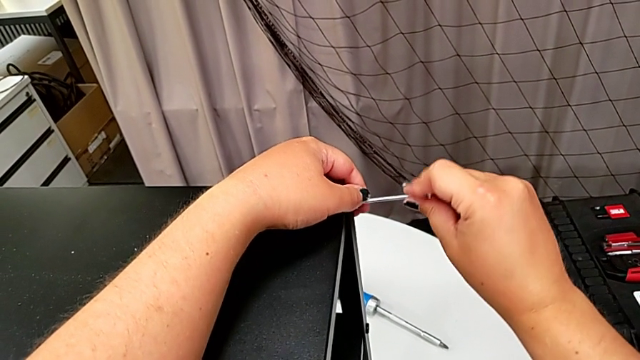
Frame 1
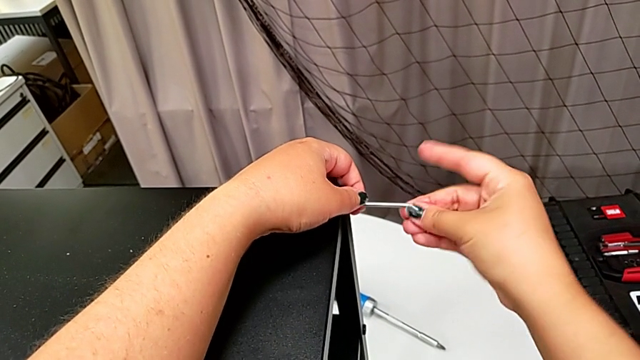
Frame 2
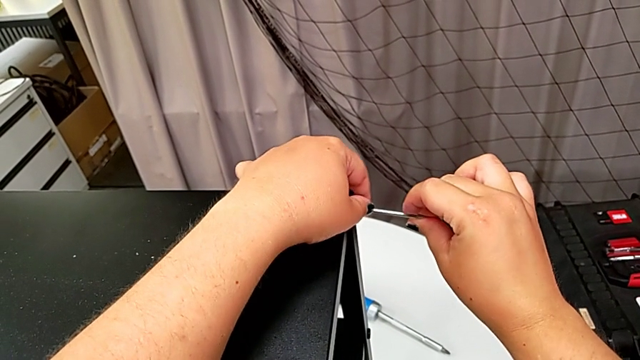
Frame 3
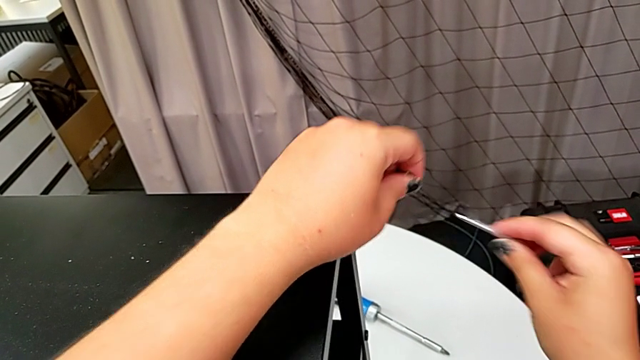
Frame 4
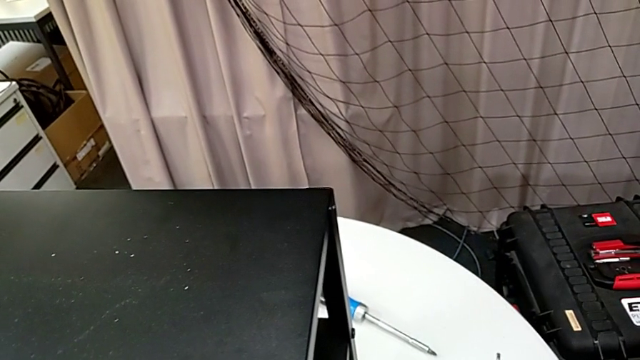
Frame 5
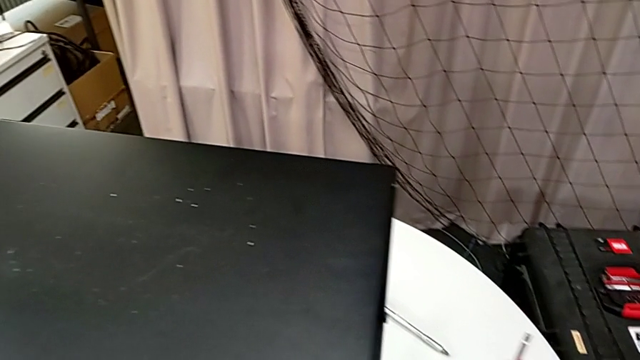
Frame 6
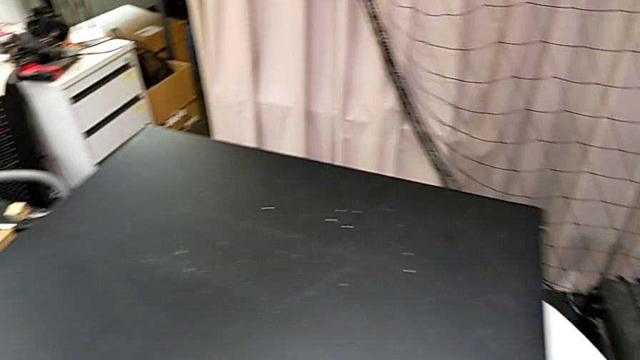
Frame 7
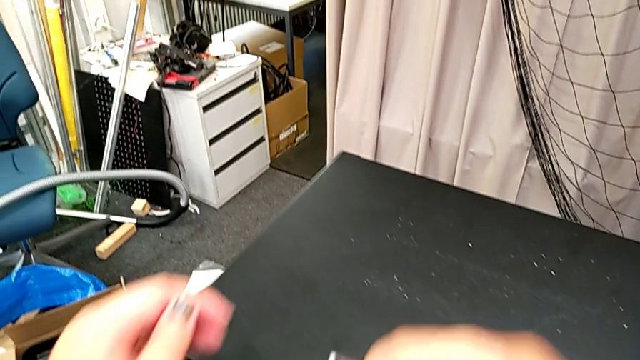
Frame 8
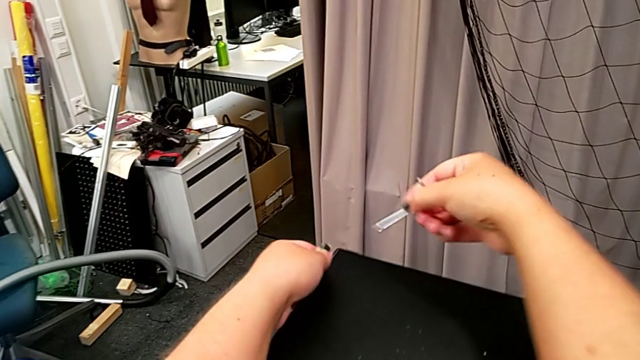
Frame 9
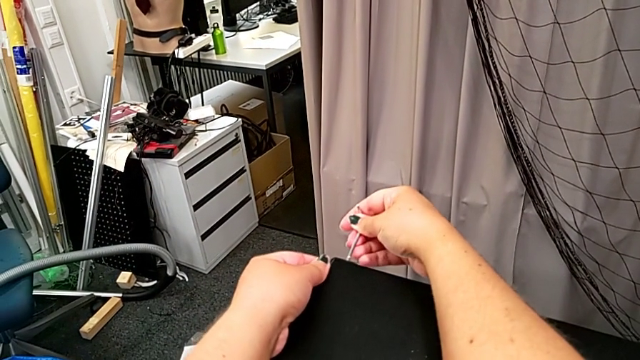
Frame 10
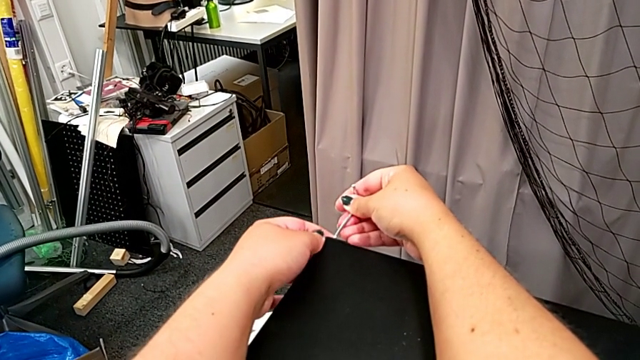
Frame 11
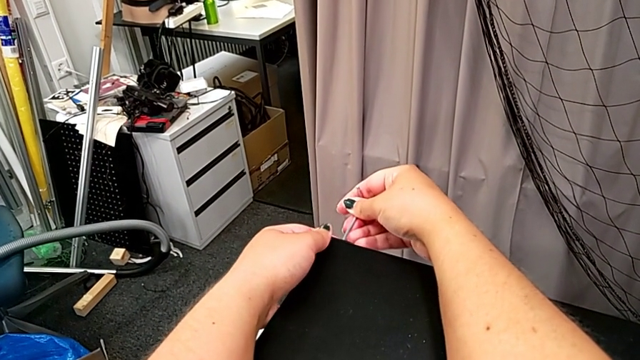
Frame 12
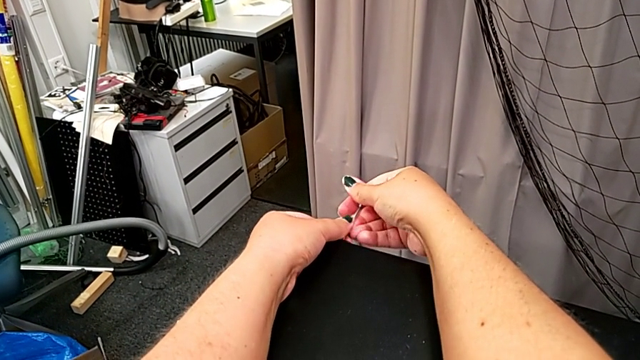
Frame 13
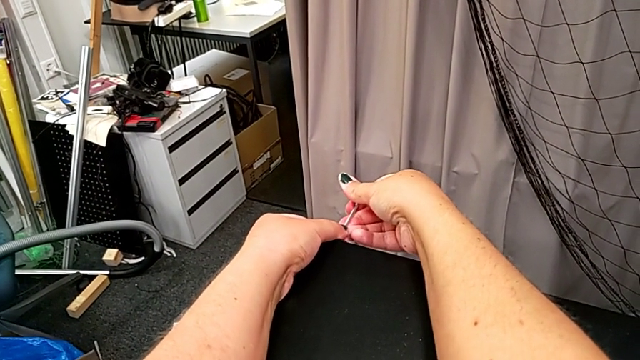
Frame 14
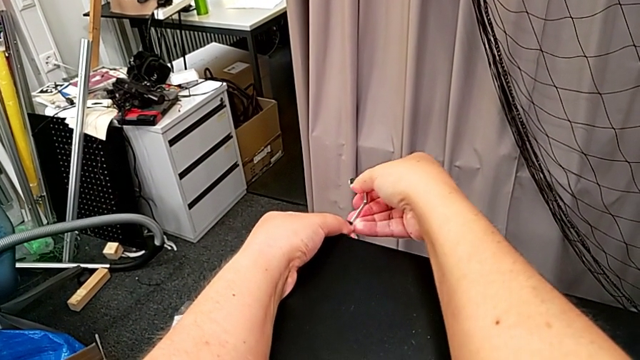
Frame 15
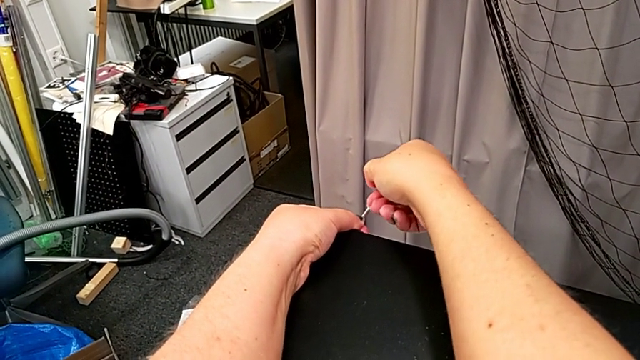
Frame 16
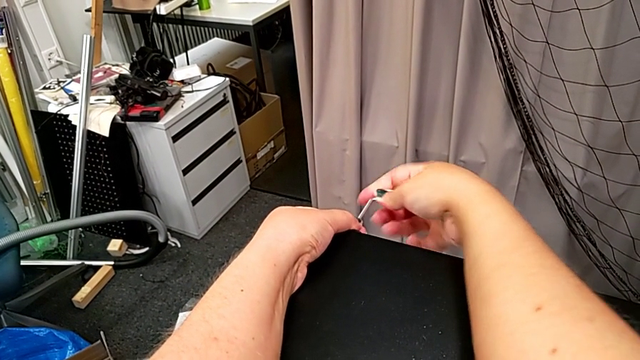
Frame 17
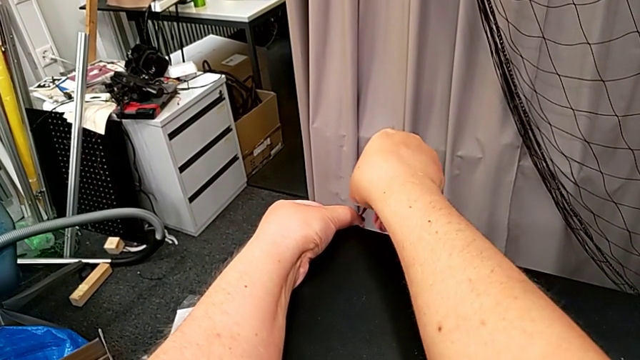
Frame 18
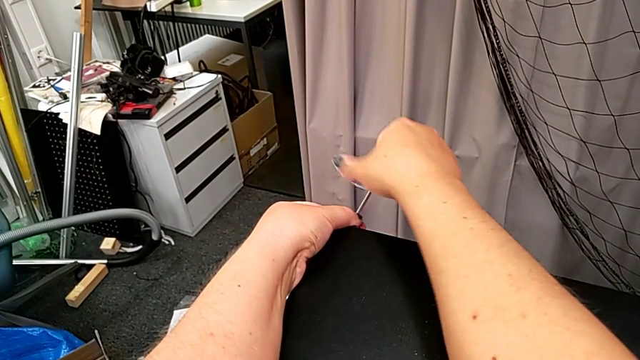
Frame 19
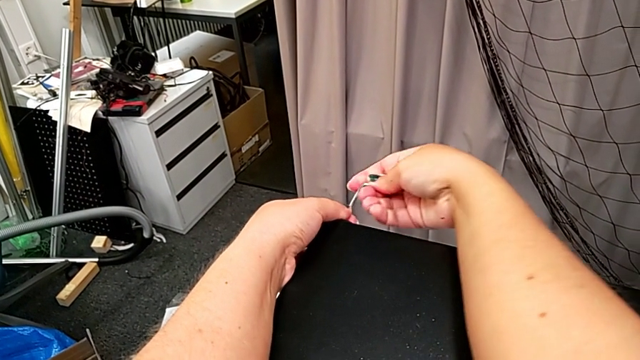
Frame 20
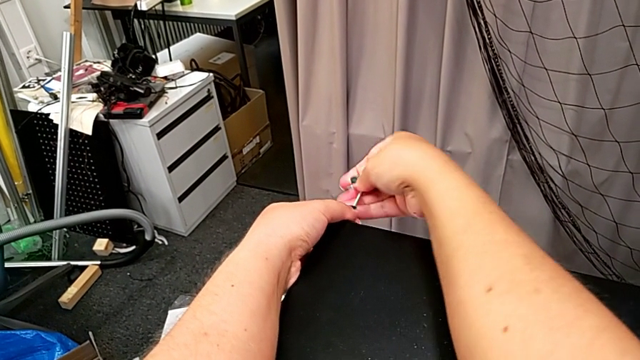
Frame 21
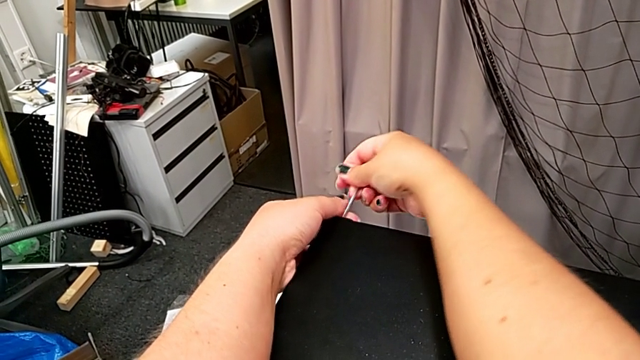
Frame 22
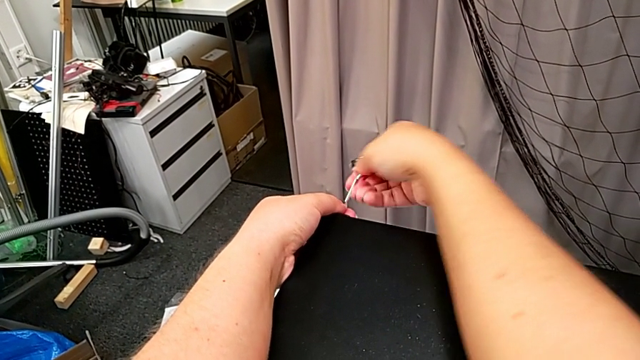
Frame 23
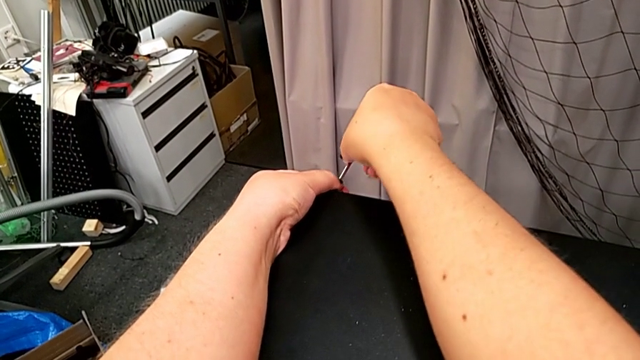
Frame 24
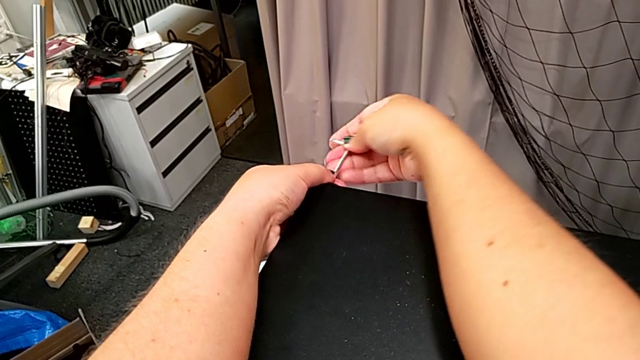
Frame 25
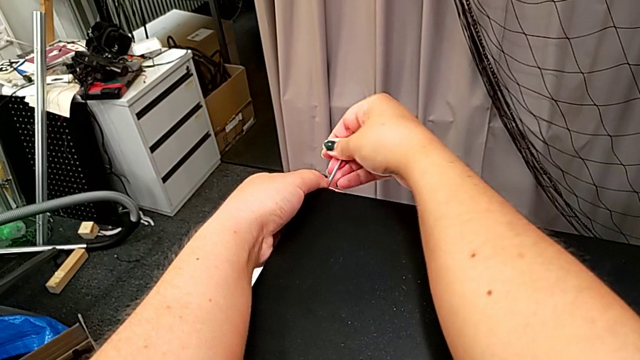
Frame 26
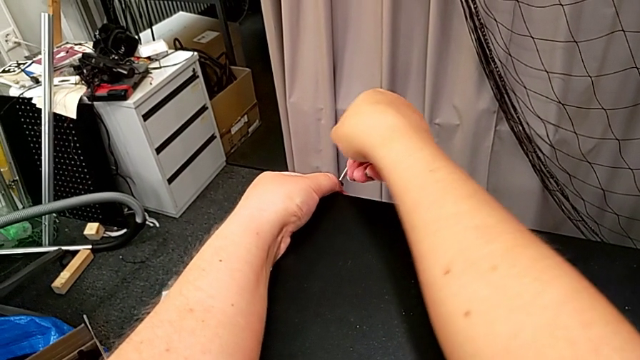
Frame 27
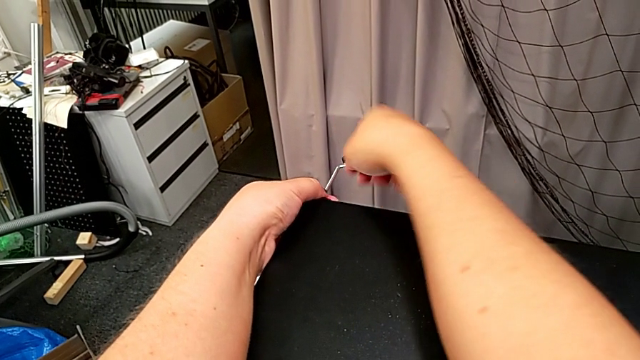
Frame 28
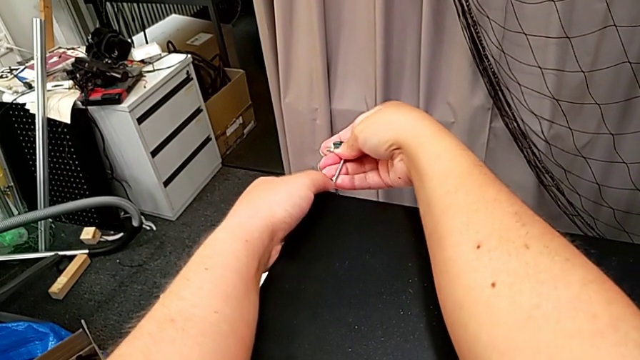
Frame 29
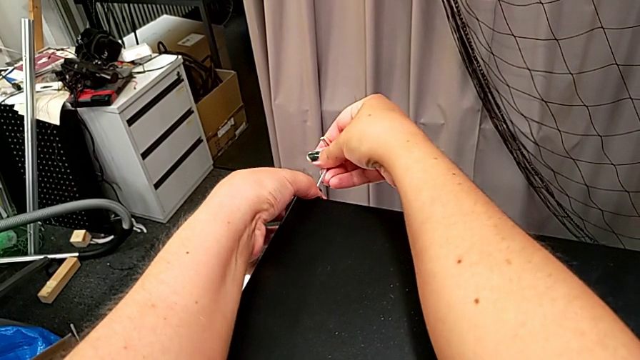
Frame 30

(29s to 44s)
The camera wearer is disassembling the top shelf. They withdraw the Allen wrench, disassemble the hex socket head, place it, approach the hex socket head, insert the Allen wrench, unscrew the hex socket head and withdraw the Allen wrench.

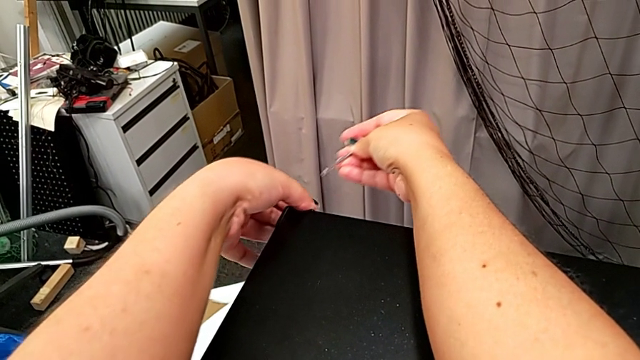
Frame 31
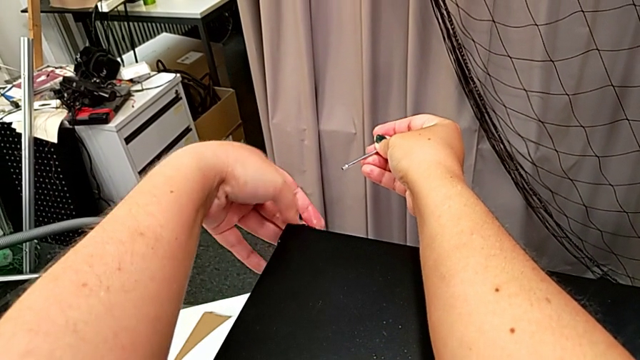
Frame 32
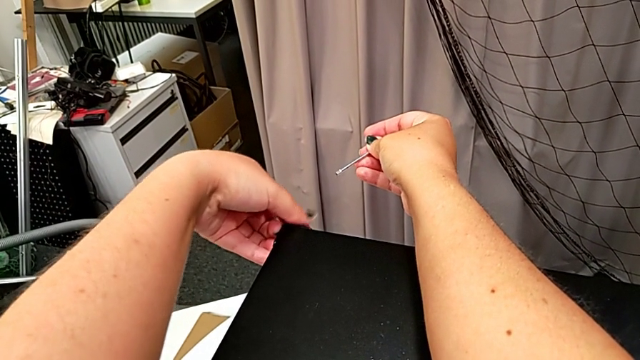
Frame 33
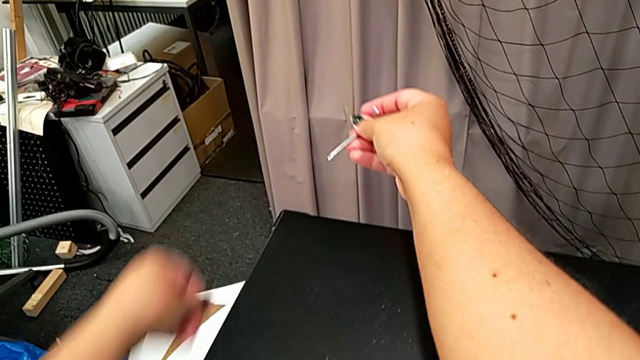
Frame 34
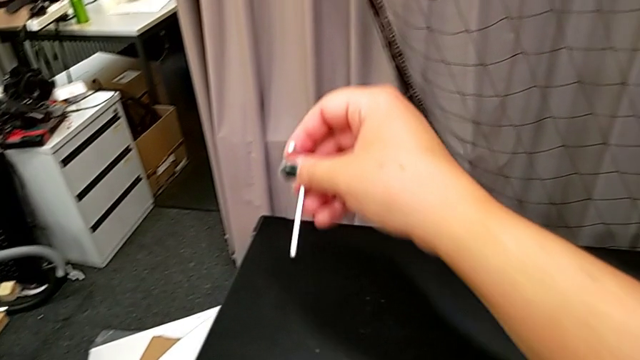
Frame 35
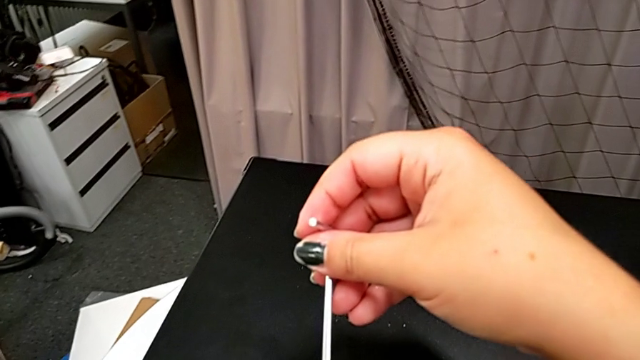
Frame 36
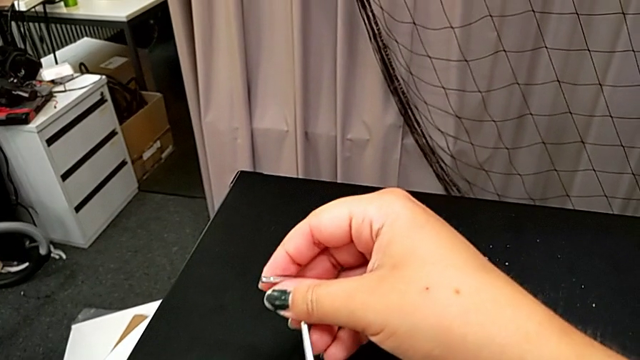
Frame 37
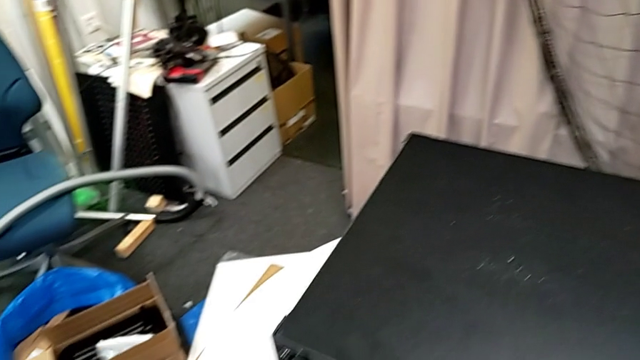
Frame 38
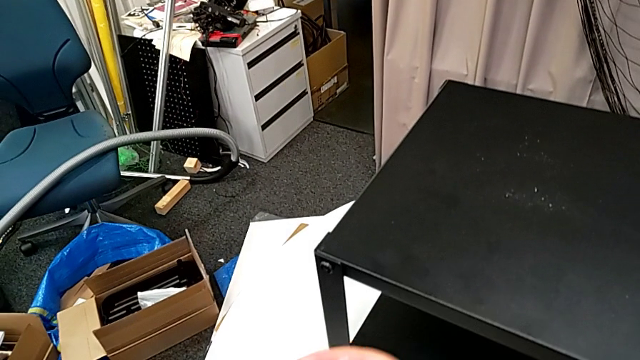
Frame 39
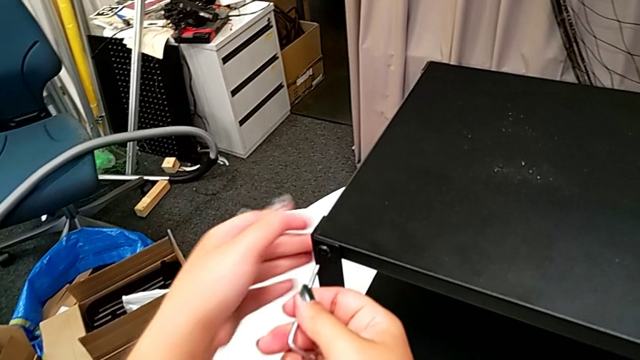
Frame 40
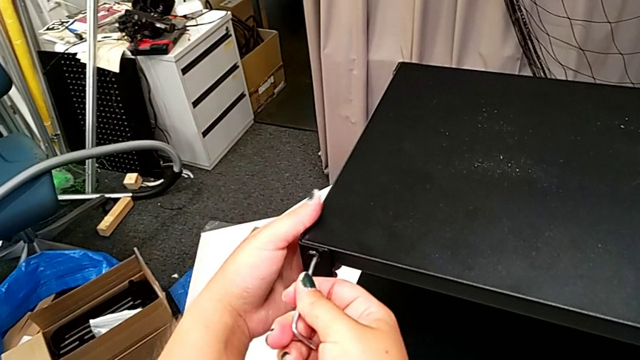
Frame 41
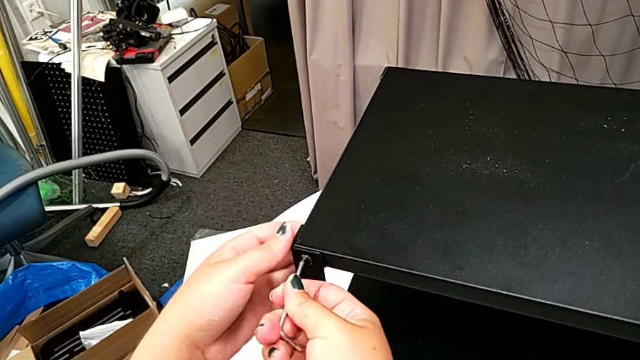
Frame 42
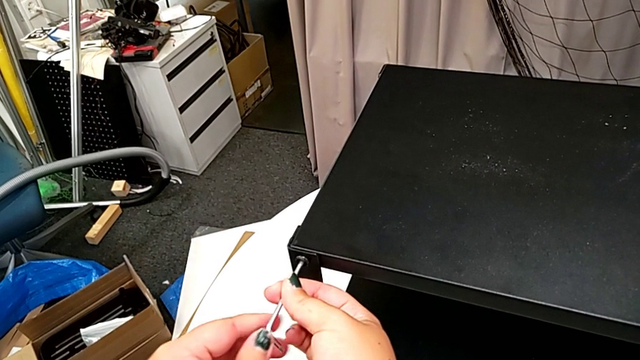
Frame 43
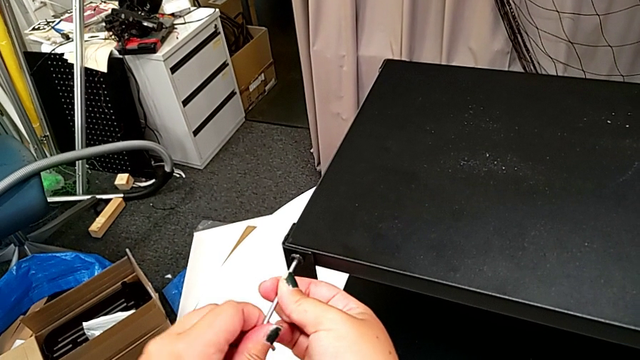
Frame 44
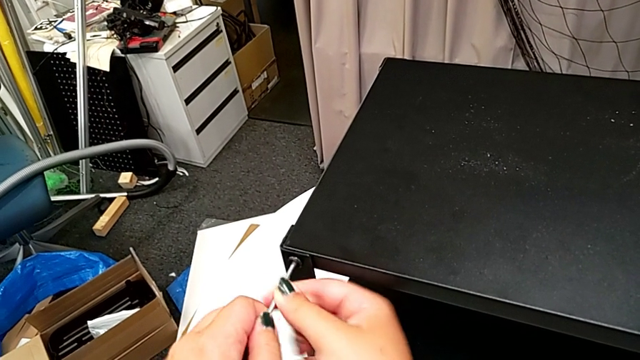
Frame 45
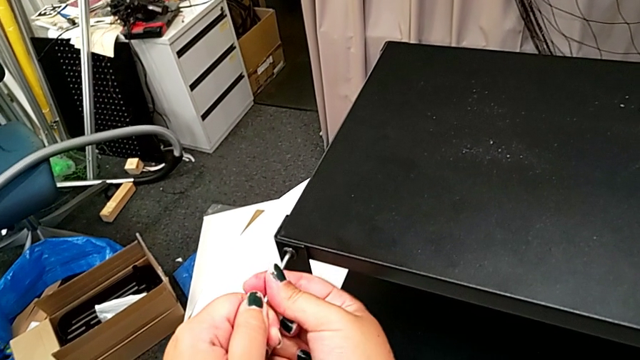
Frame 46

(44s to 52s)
The camera wearer is disassembling the top shelf. They unscrew the hex socket head, disassemble it, place it, approach the hex socket head, insert the Allen wrench and begin to unscrew the hex socket head.
